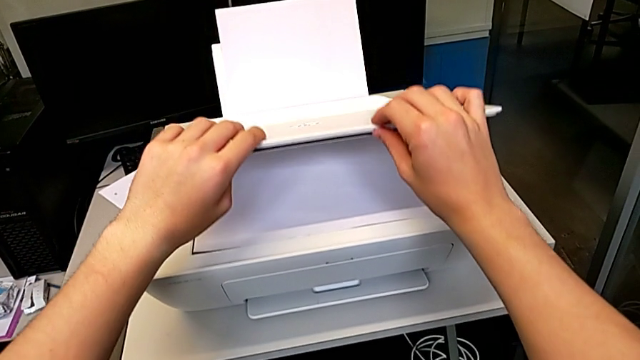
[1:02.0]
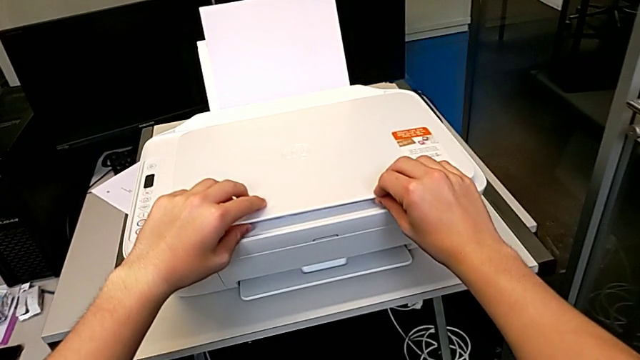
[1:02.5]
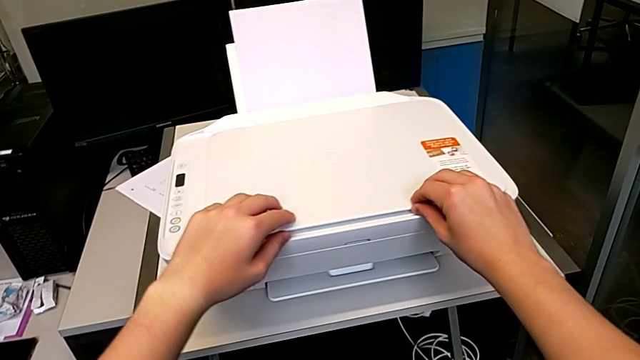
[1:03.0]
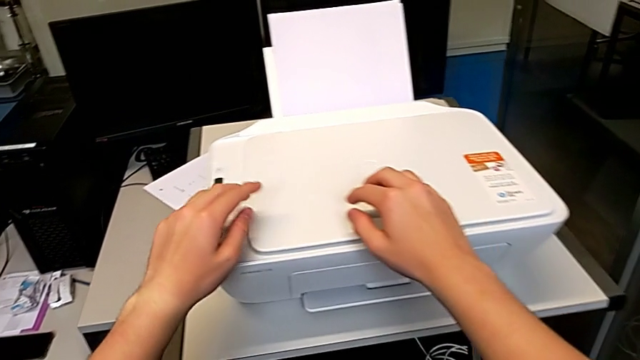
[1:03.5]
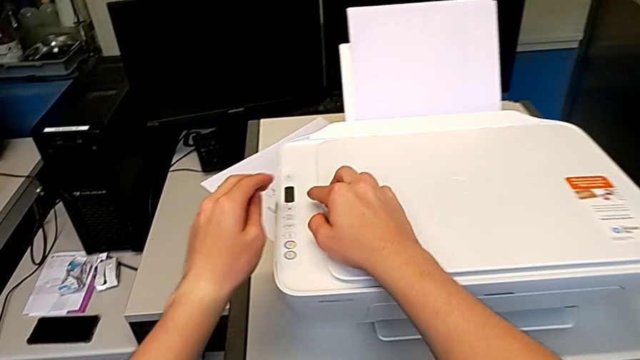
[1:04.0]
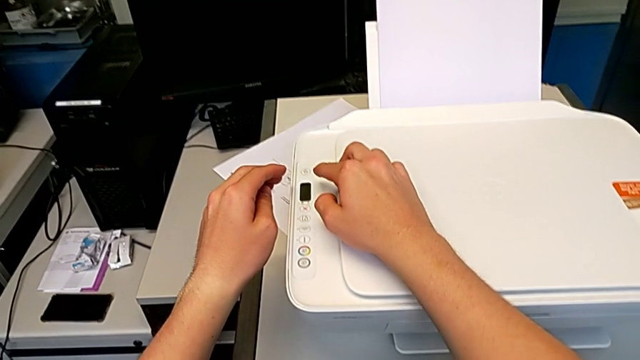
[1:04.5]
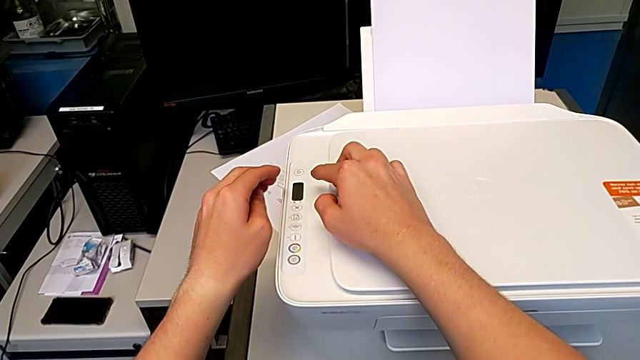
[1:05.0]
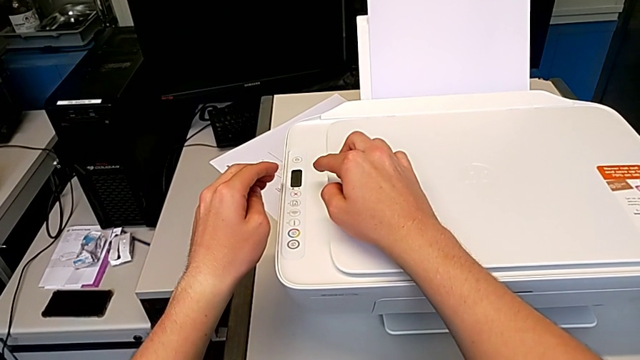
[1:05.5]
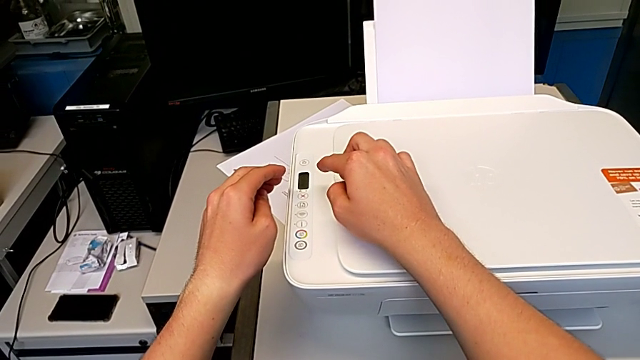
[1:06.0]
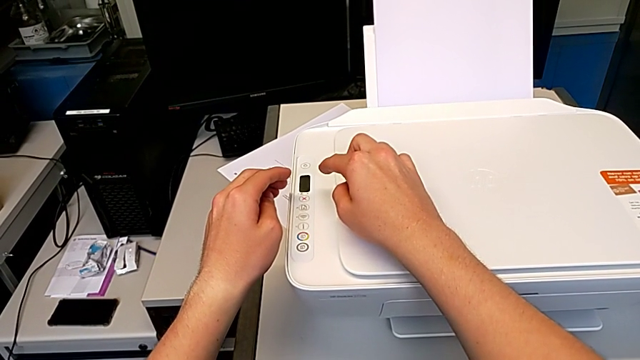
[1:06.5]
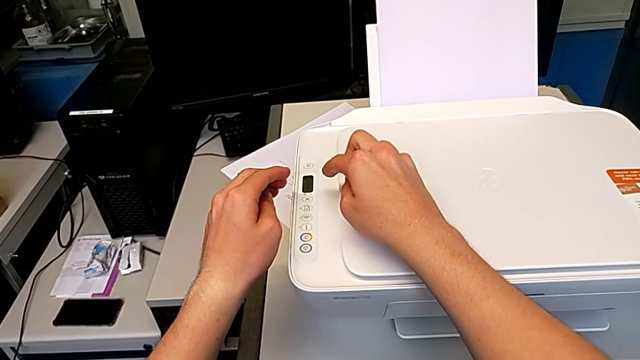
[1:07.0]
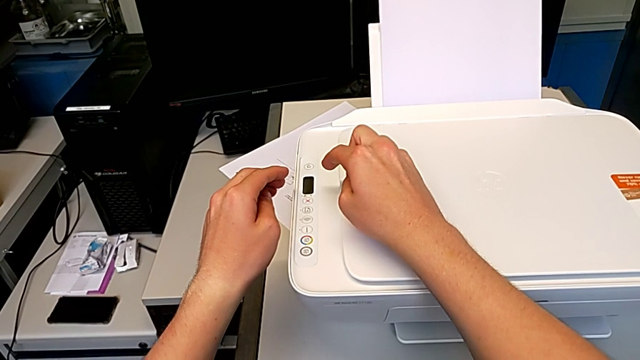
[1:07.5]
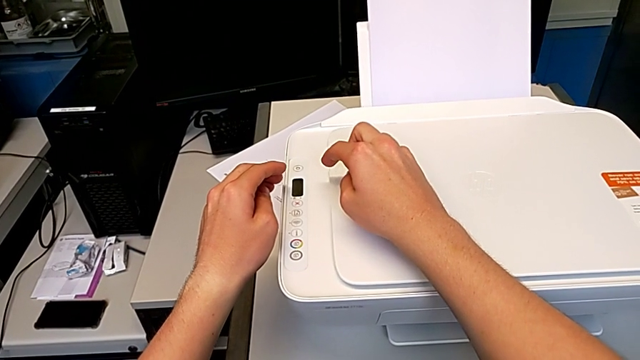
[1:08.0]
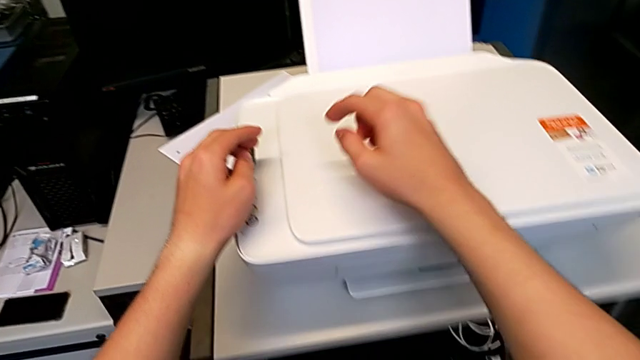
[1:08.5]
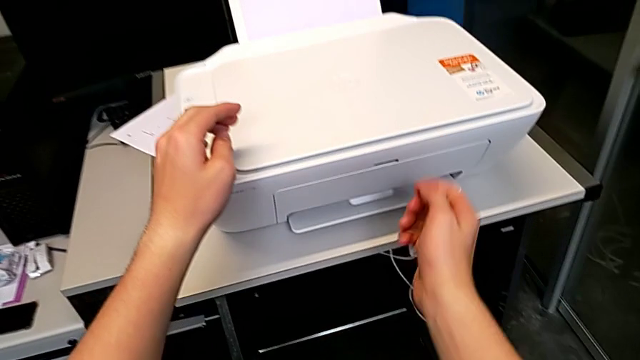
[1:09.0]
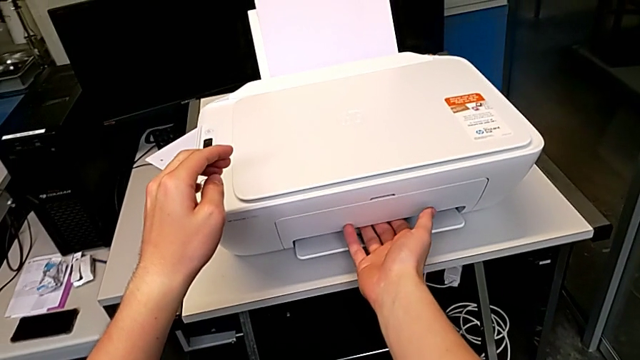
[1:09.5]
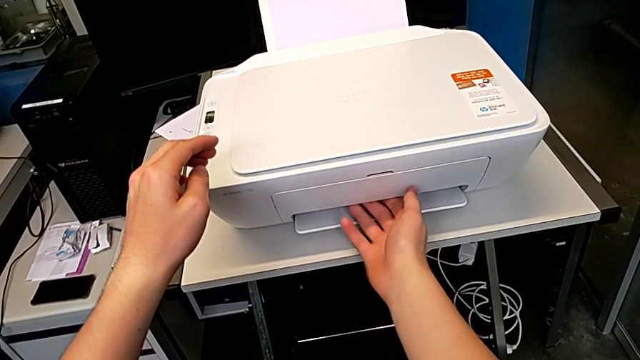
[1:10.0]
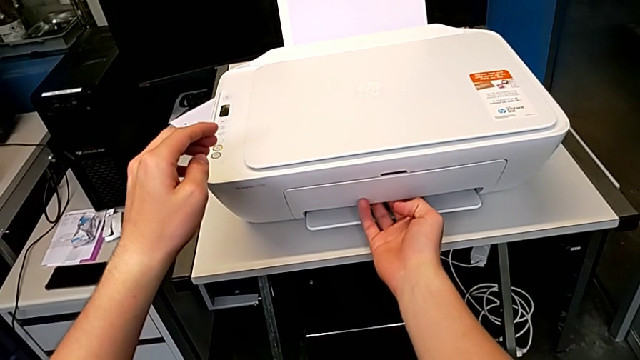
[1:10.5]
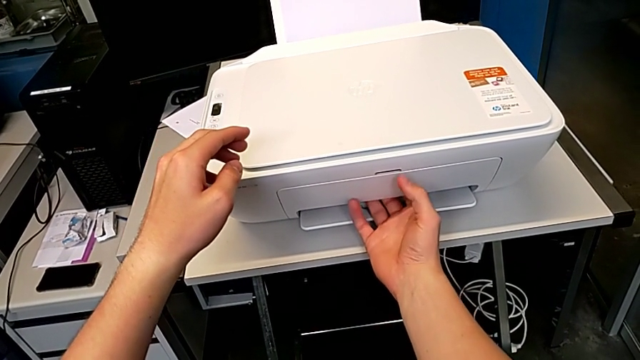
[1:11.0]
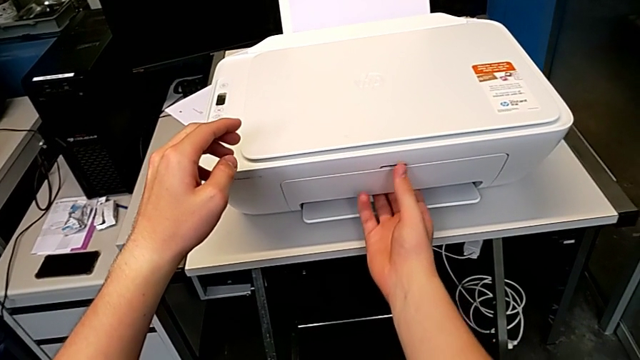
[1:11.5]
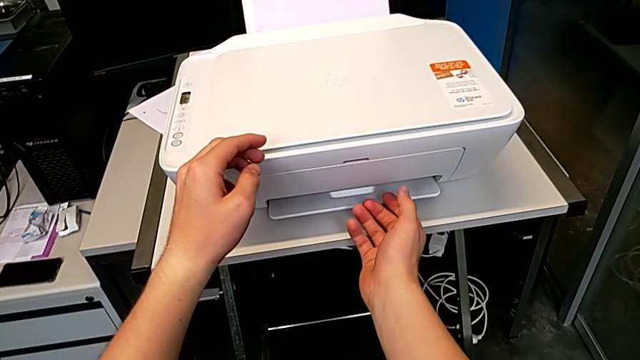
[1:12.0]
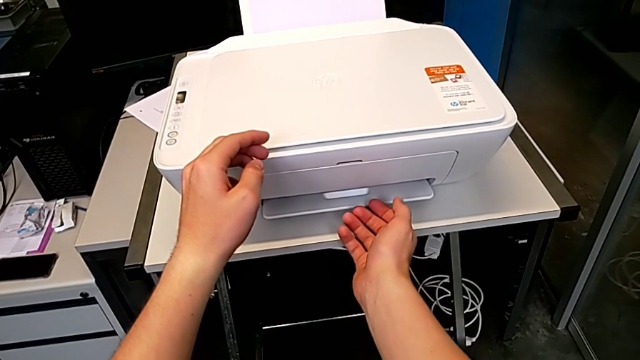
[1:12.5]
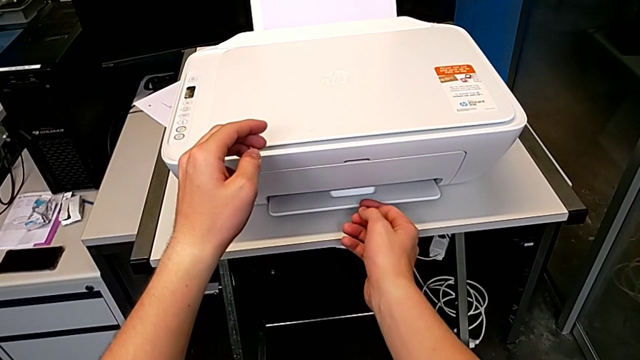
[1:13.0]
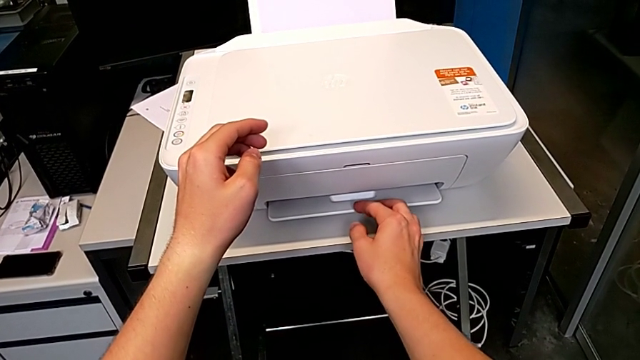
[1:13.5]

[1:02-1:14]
The camera wearer is making a black and white copy. They close the copy gate and open the paper tray.

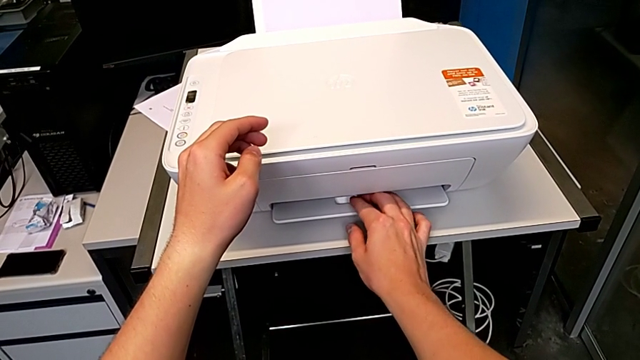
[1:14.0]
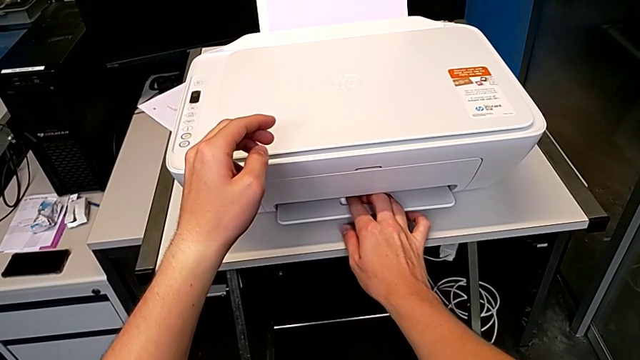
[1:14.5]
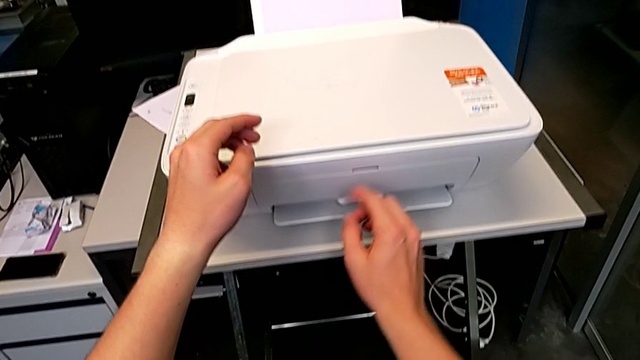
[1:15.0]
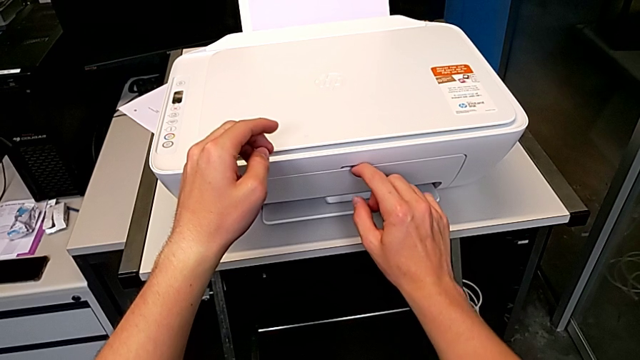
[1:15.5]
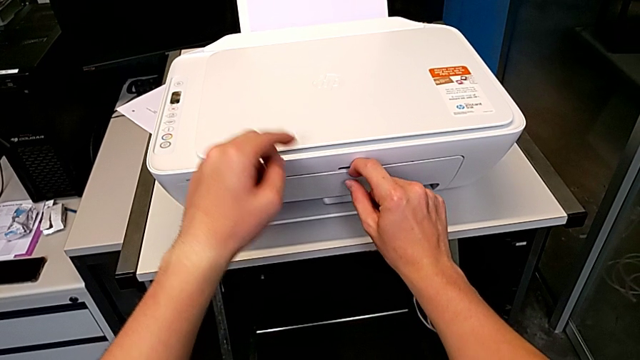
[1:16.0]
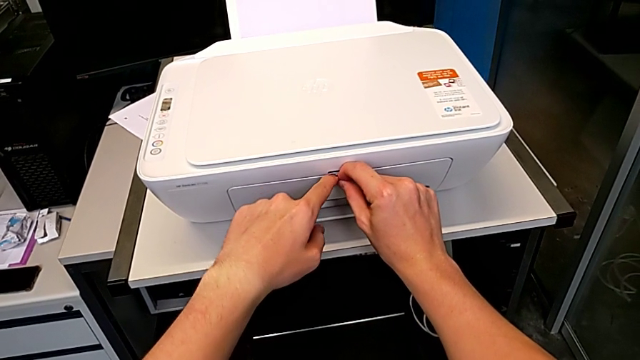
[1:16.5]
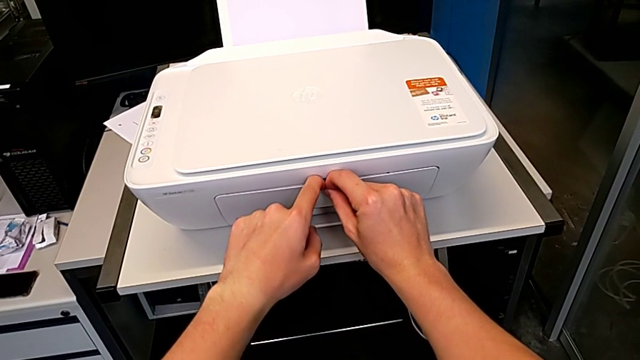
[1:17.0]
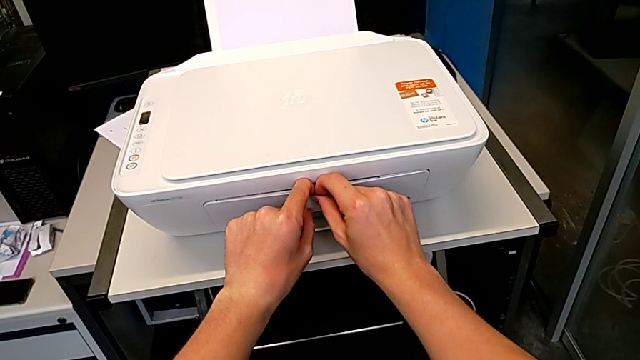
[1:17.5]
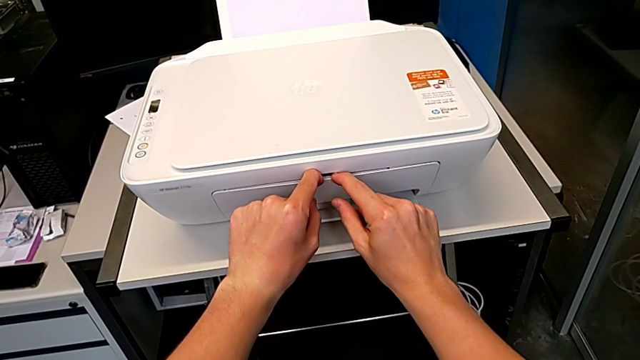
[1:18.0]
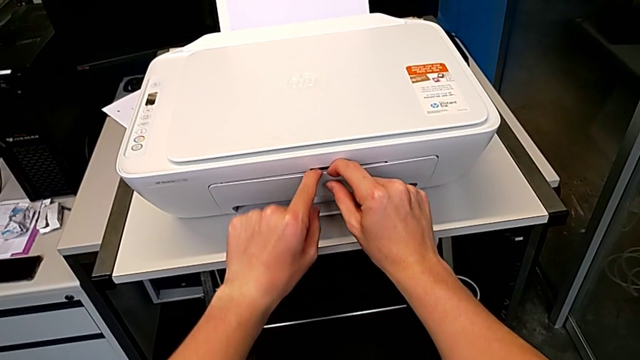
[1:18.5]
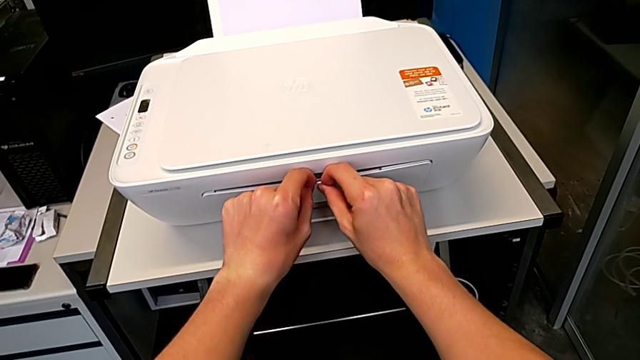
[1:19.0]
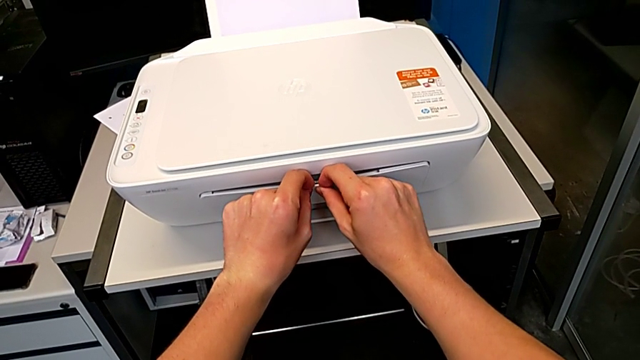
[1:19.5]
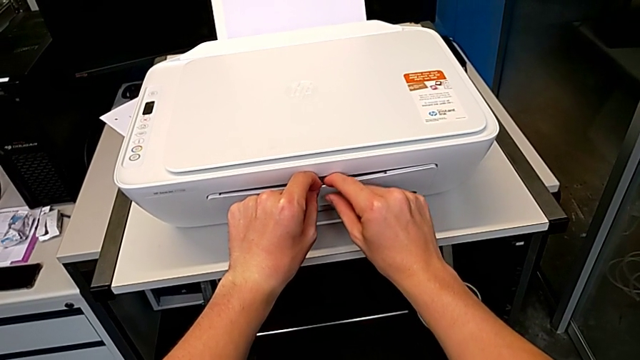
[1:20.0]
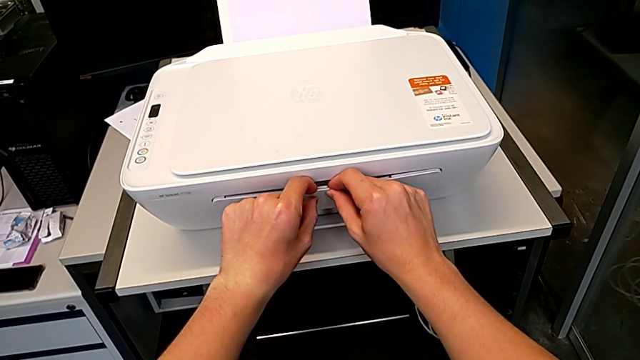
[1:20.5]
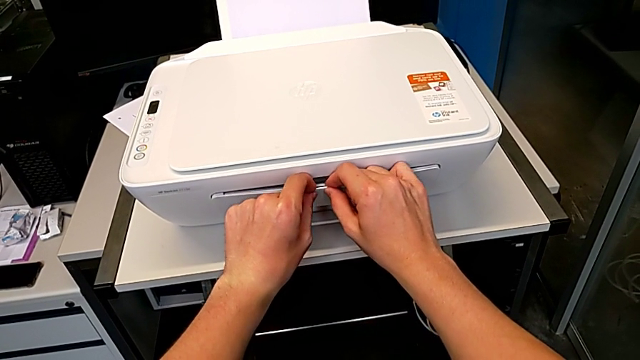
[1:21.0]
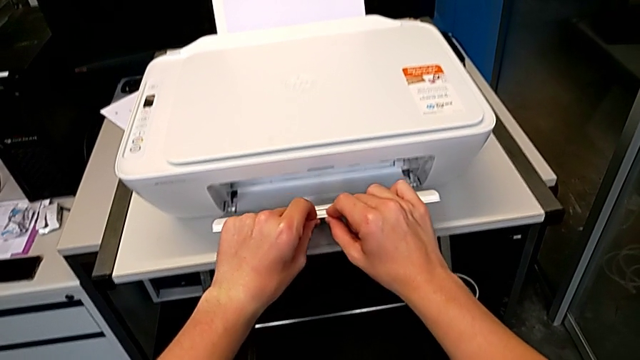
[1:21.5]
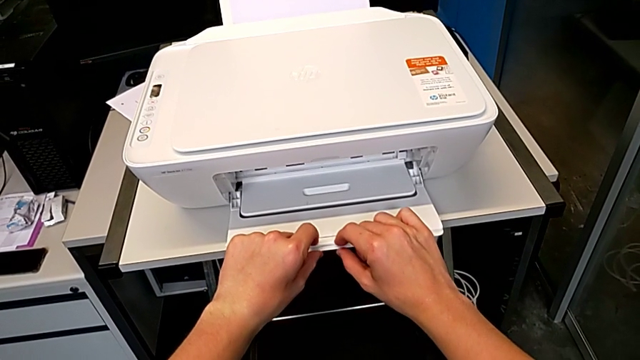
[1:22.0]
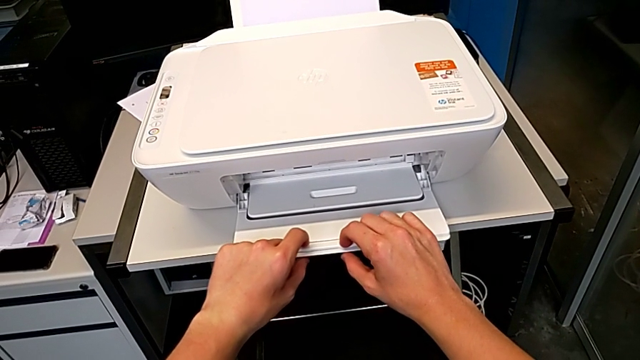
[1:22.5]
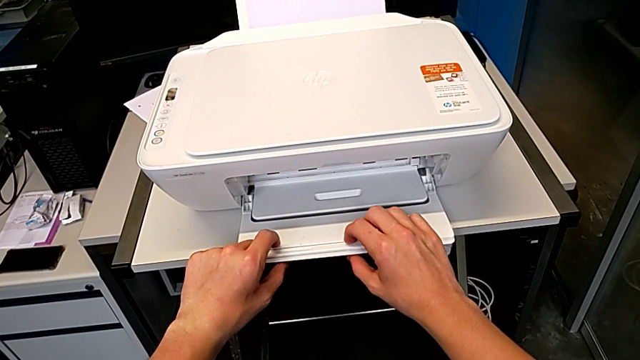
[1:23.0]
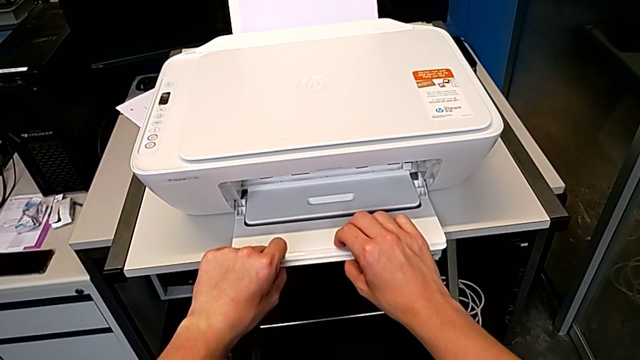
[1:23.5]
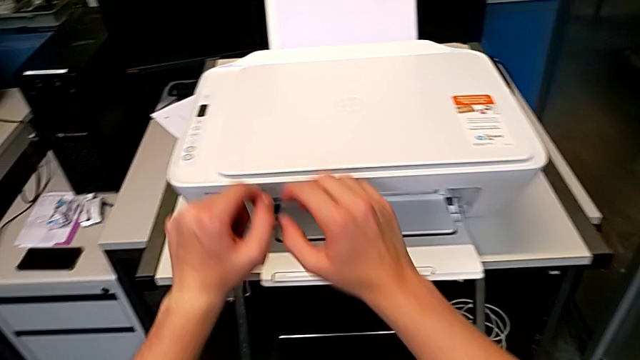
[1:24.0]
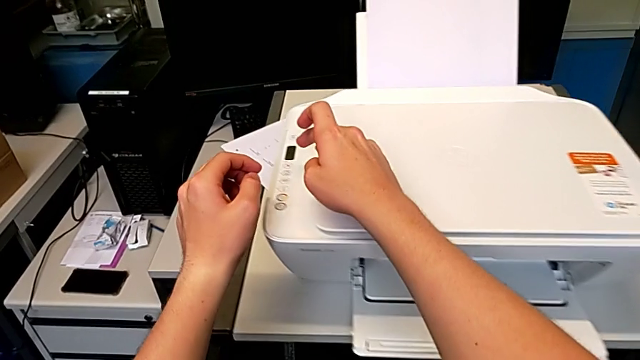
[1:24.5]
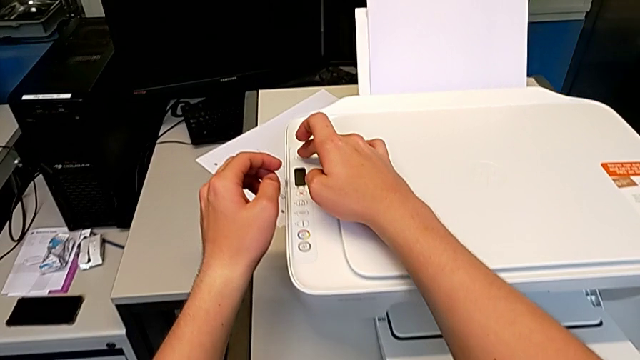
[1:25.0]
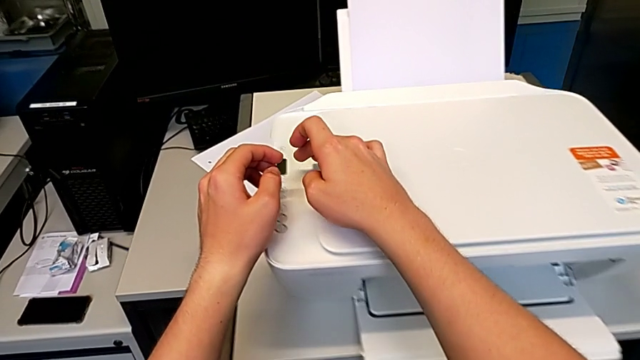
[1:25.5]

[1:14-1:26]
The camera wearer is making a black and white copy. They open the paper tray.
